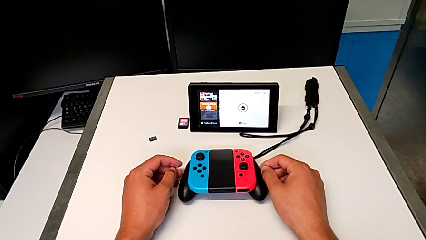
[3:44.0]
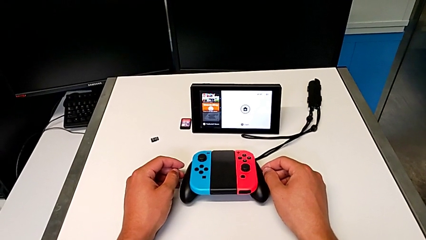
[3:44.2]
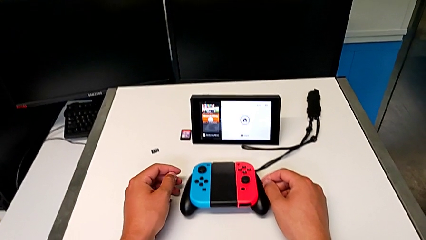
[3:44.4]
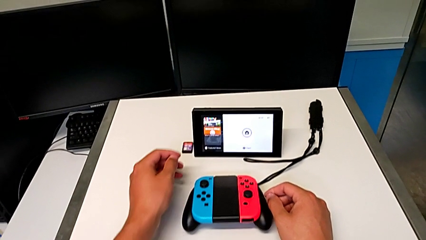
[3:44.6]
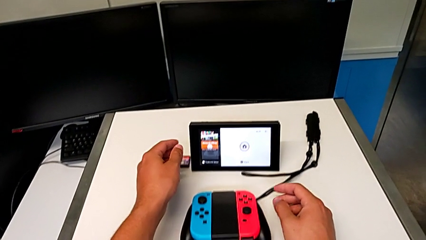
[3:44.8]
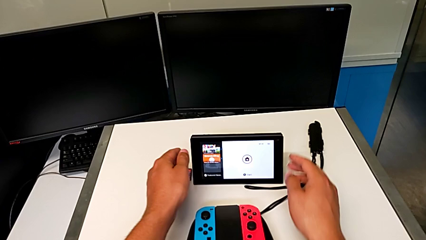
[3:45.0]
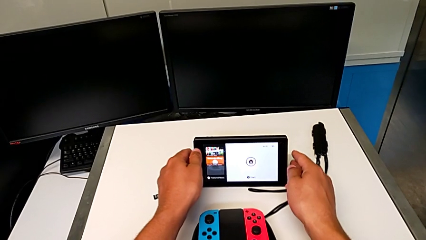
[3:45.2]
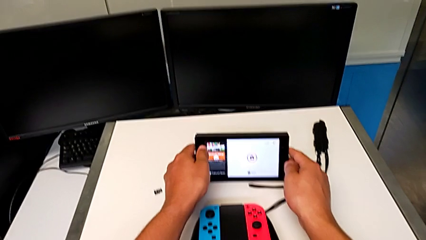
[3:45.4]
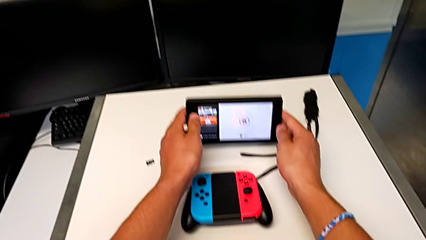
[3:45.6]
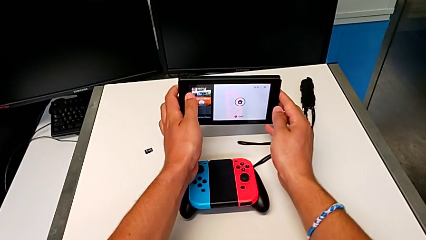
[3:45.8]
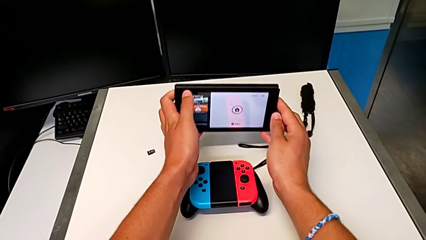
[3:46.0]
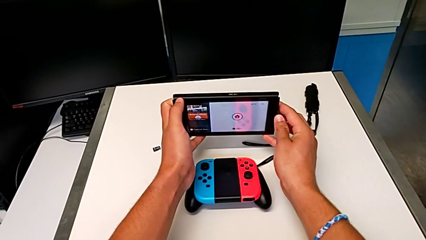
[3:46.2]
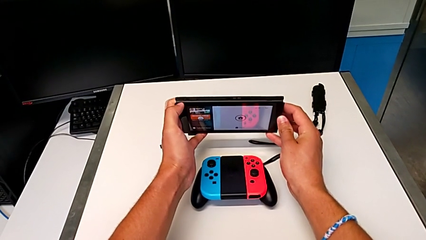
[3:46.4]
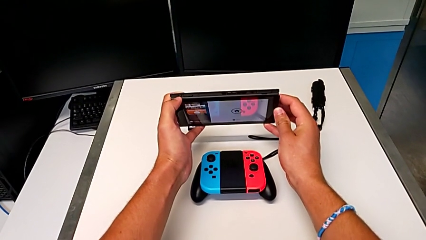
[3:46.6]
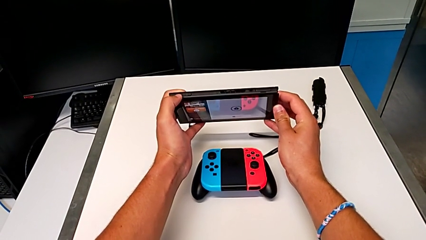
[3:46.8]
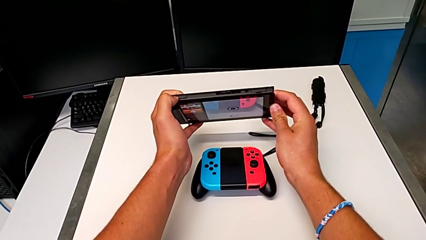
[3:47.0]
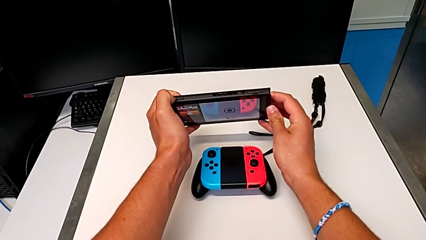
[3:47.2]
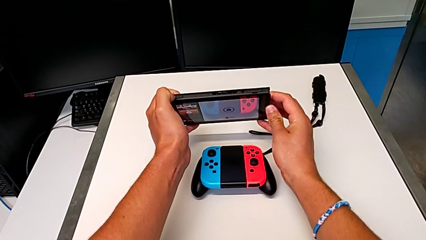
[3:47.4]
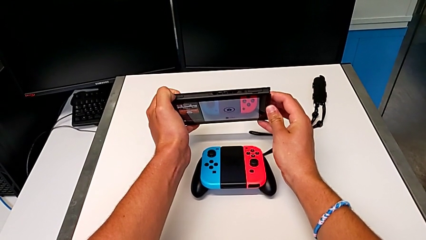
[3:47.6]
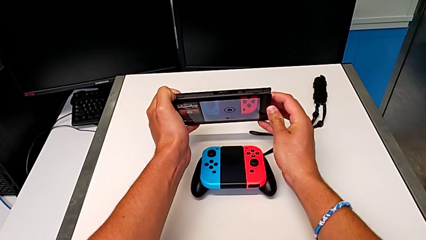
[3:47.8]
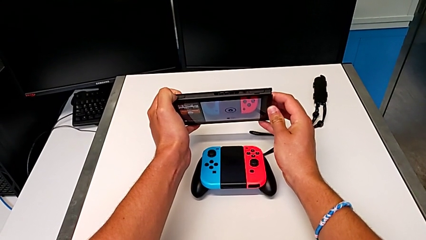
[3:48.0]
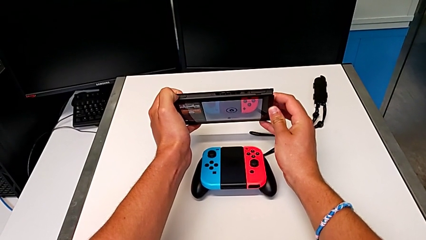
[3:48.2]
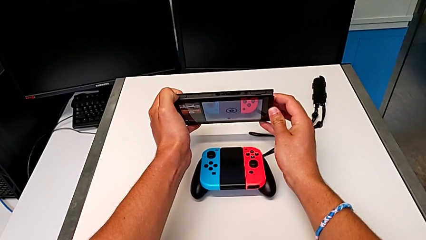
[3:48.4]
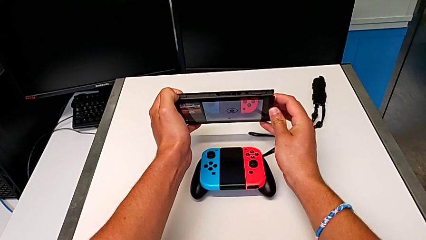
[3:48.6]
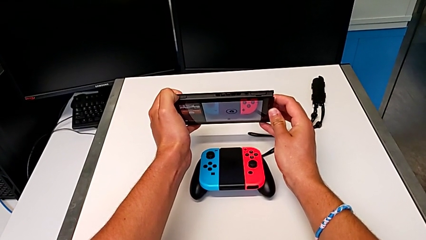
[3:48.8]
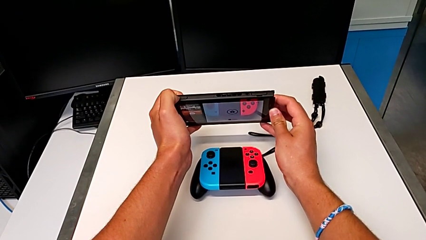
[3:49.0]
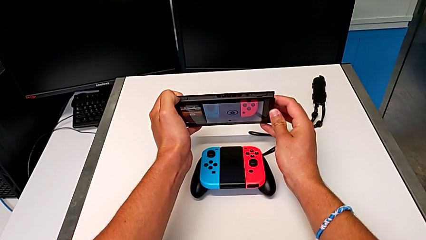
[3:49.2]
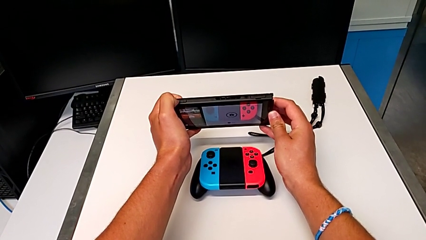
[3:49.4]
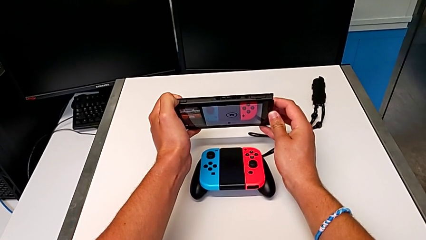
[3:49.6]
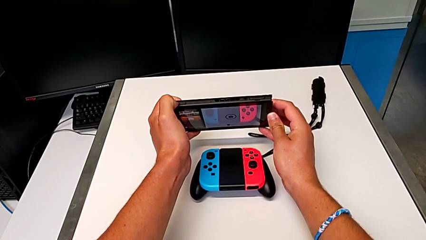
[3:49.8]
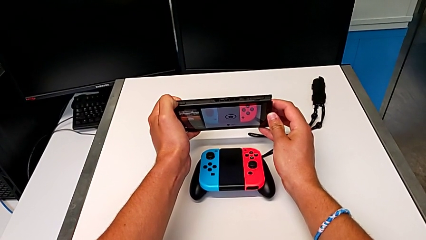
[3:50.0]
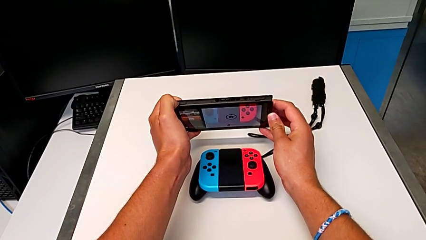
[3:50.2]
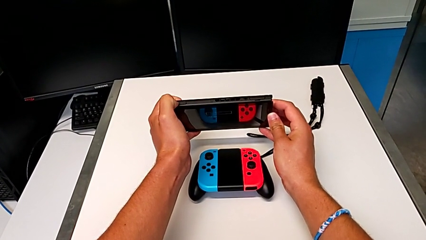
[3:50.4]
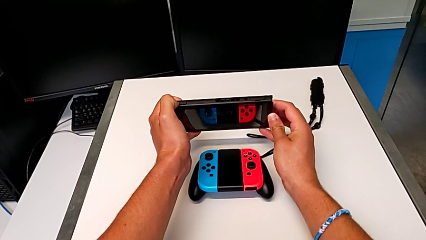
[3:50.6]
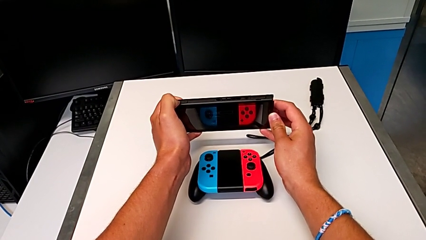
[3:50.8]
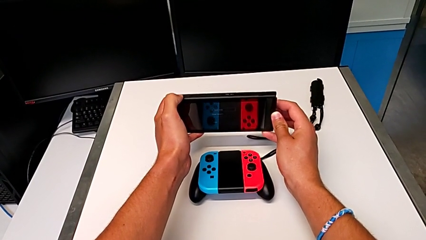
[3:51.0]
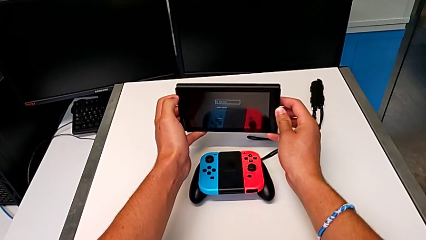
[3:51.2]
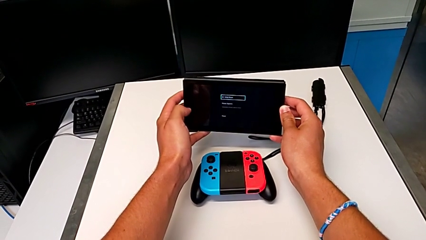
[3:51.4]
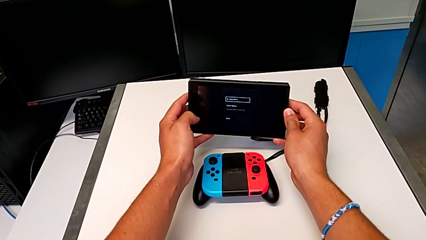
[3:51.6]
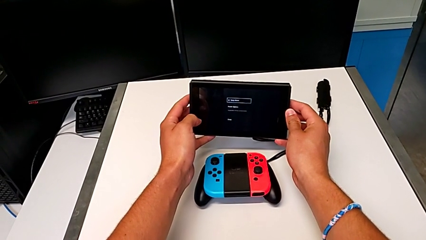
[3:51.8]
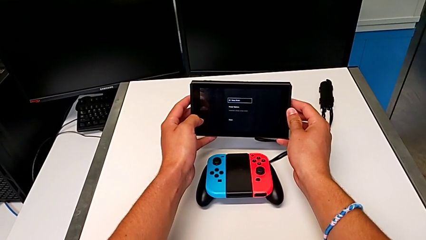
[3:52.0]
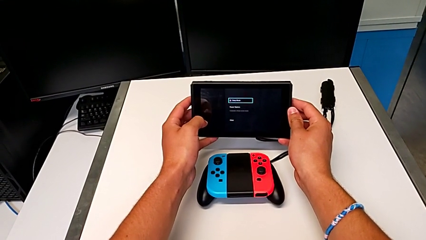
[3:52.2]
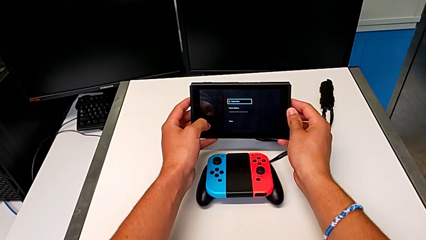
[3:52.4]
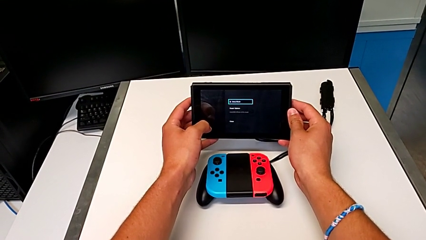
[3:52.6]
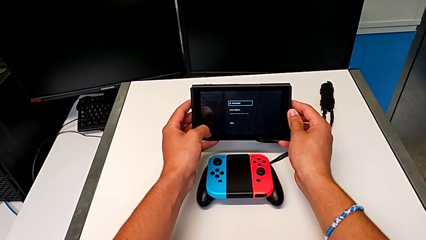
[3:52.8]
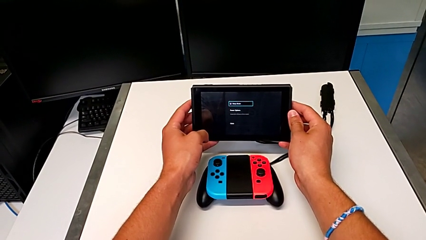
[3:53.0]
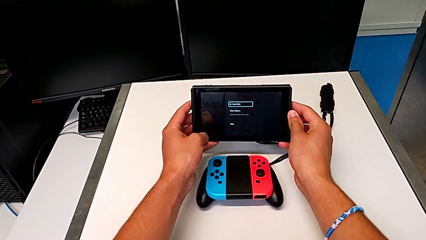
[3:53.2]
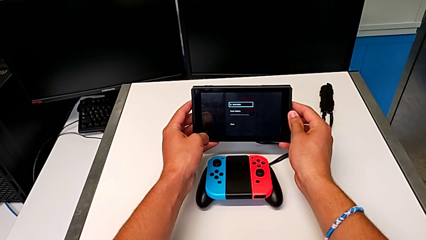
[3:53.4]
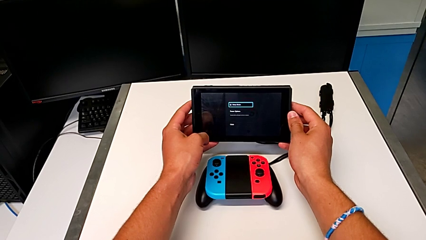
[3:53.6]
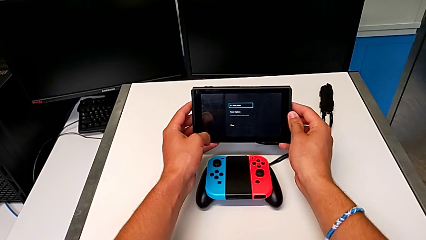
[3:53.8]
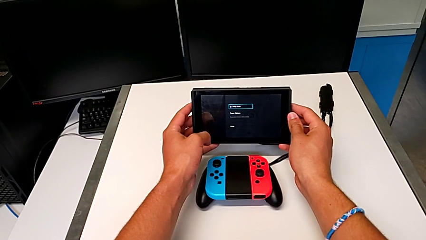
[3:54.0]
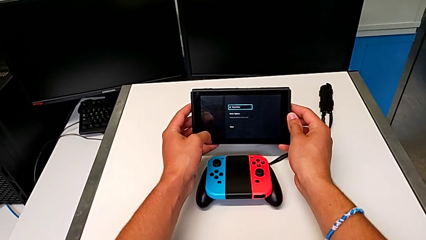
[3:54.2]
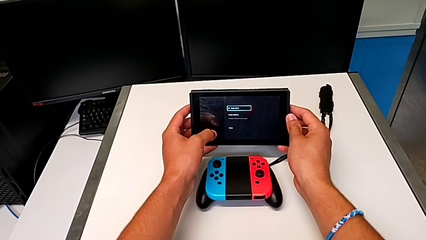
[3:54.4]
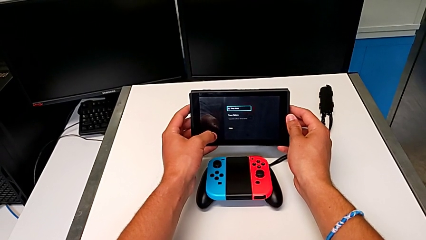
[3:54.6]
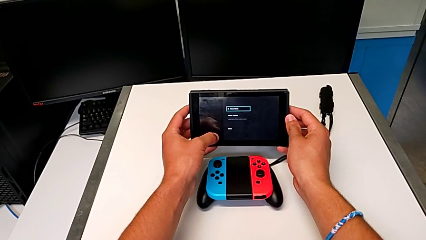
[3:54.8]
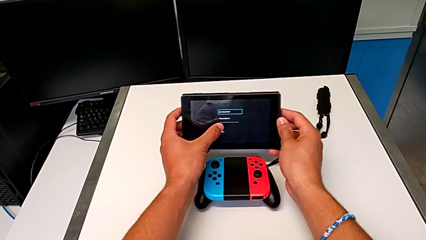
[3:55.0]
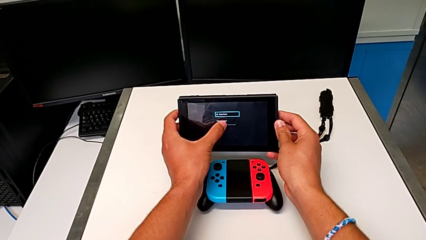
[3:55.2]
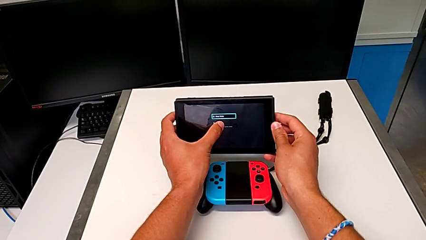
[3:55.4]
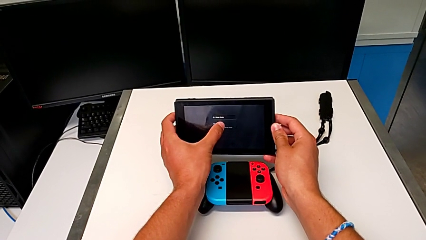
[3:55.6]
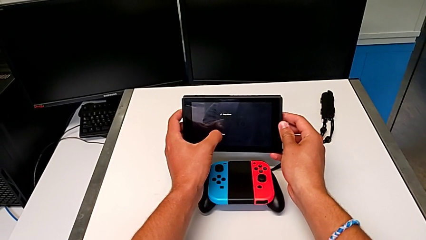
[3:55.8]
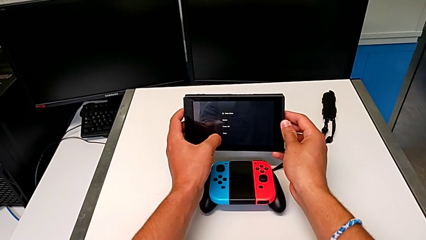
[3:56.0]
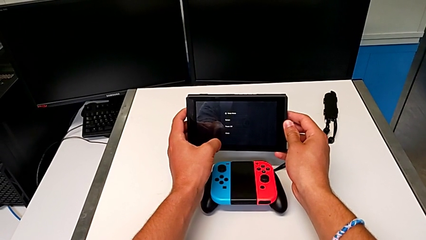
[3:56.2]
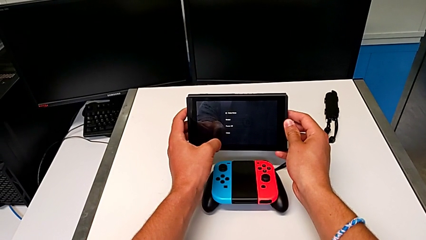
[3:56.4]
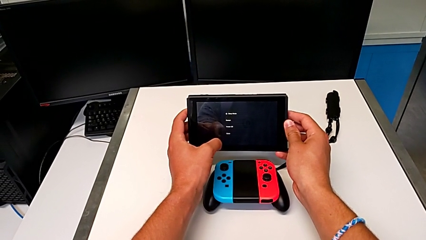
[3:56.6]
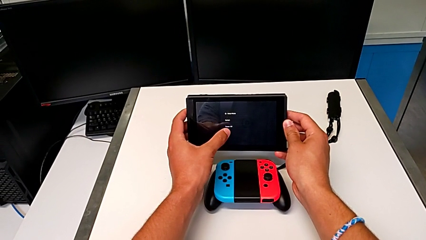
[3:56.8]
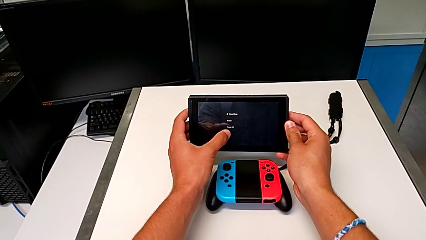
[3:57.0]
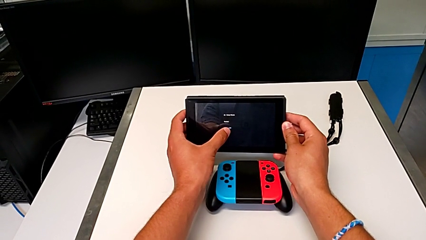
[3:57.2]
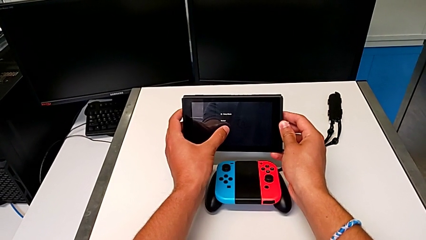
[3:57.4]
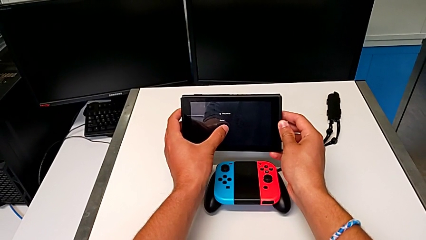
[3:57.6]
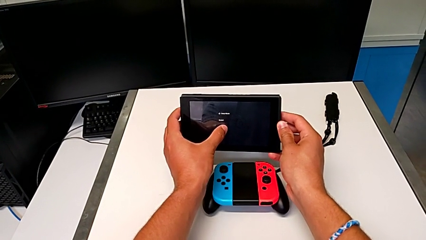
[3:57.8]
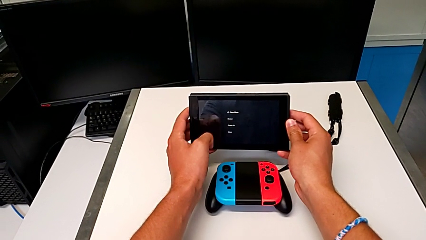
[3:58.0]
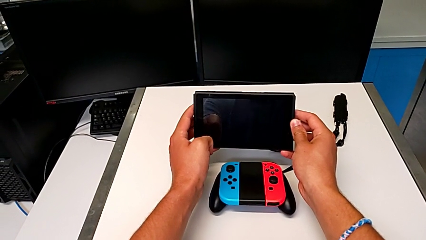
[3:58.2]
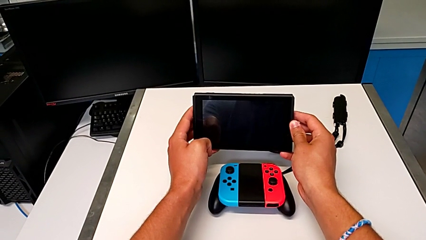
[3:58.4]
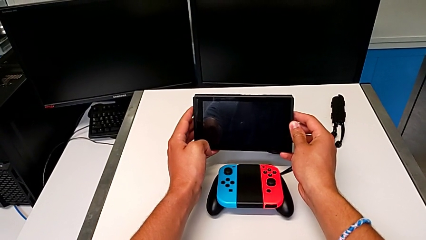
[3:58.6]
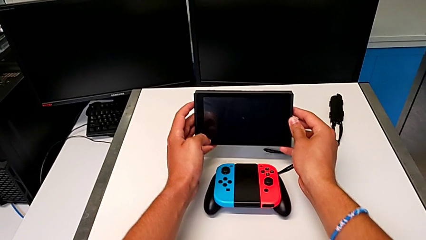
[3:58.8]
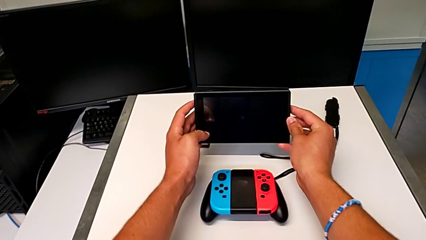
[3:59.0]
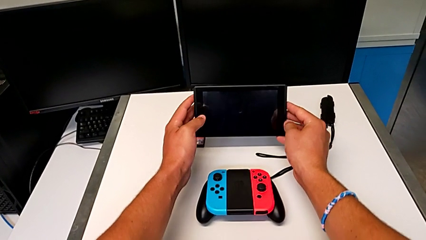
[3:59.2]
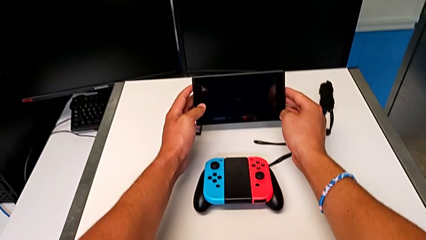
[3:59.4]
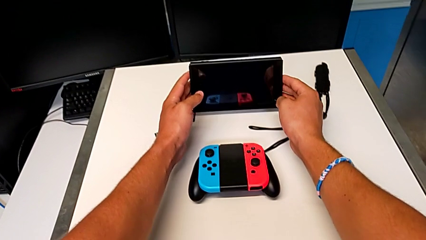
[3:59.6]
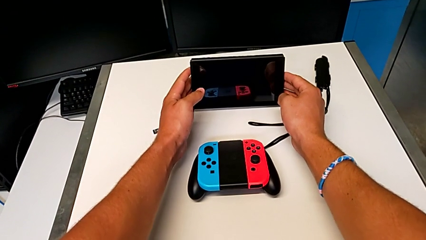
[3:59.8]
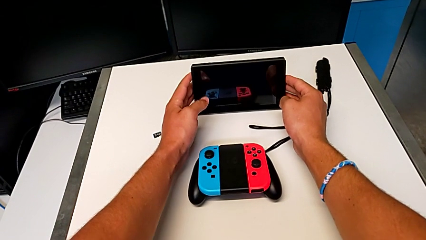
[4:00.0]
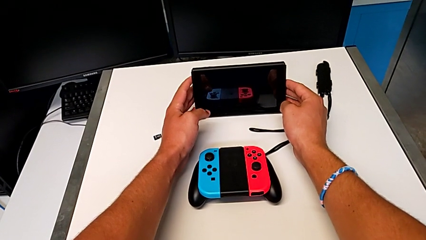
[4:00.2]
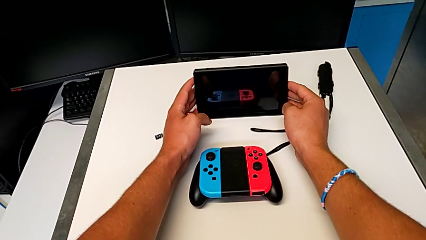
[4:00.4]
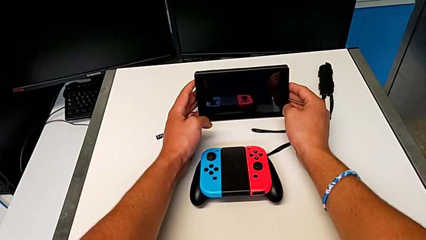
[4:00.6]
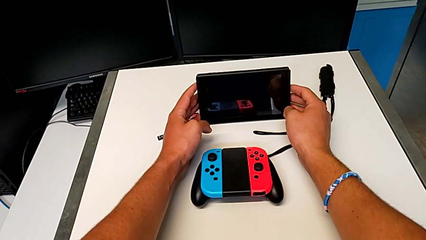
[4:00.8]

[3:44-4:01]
The camera wearer turns off the Nintendo Switch. They grab the Nintendo Switch twice, lift it, press the power button, click the button, turn off the Nintendo Switch and place it.
